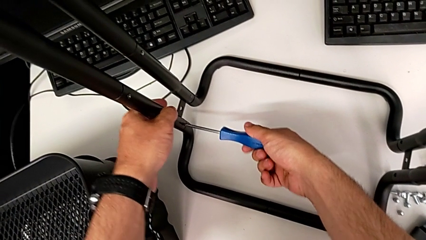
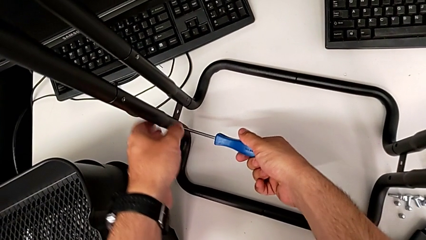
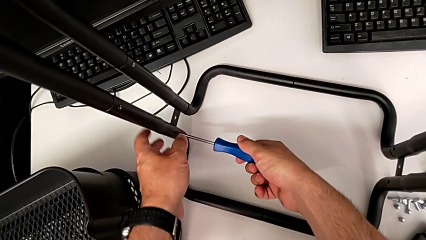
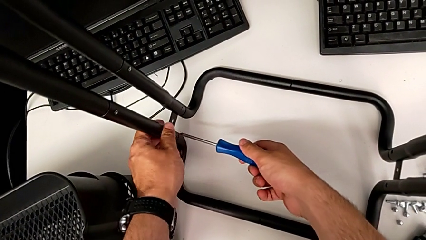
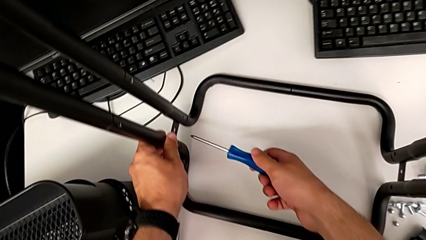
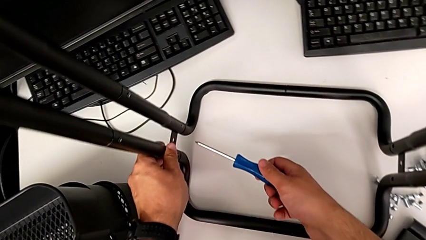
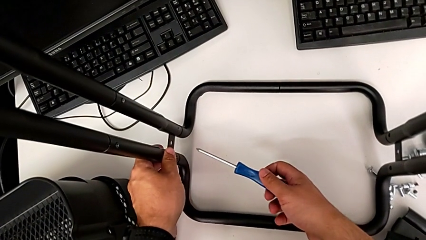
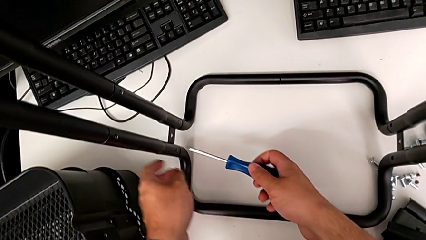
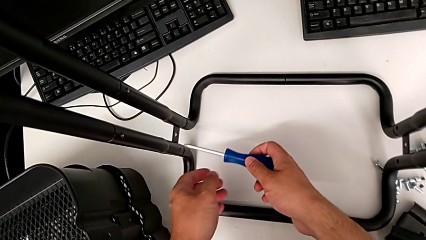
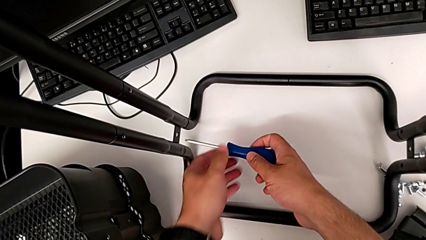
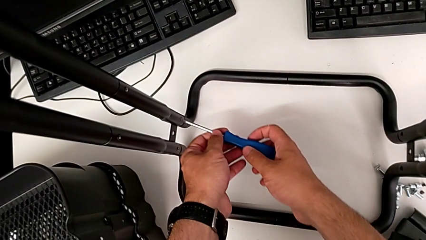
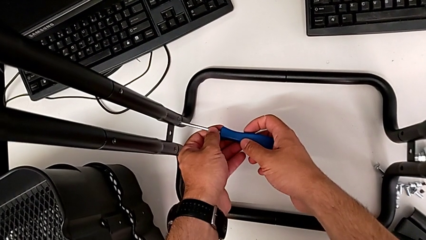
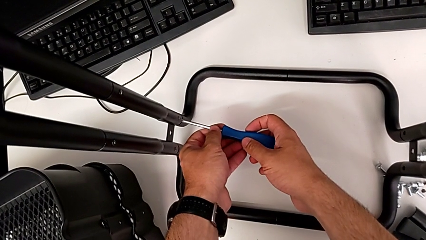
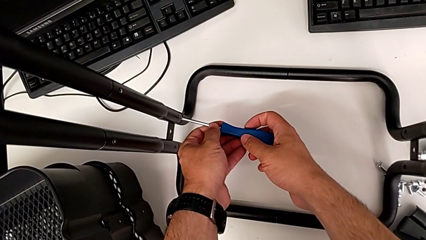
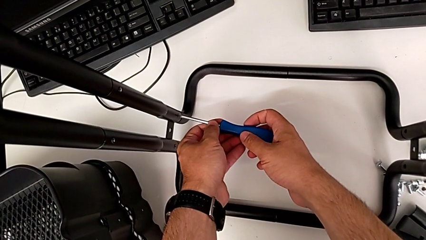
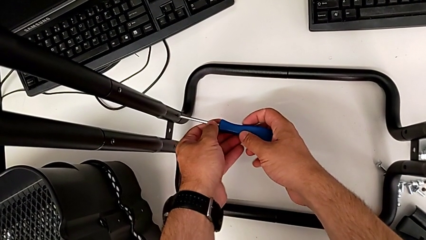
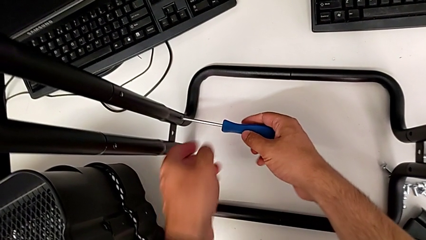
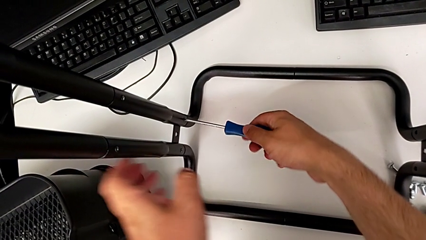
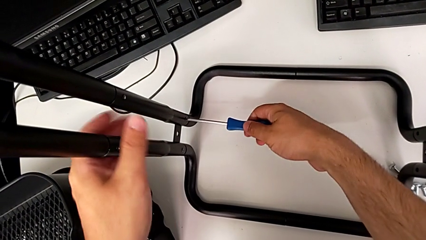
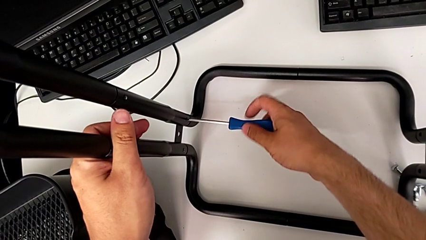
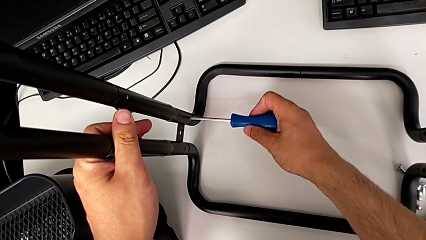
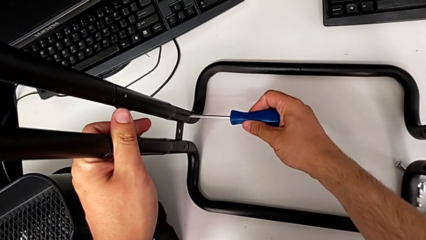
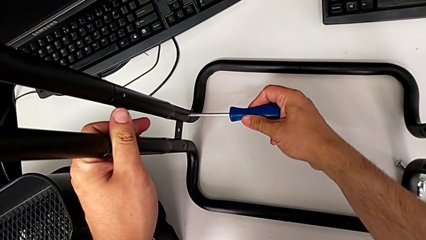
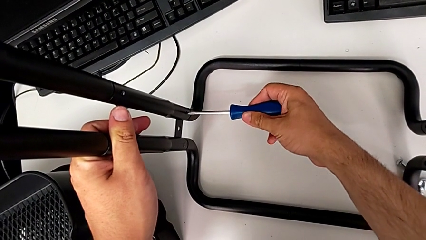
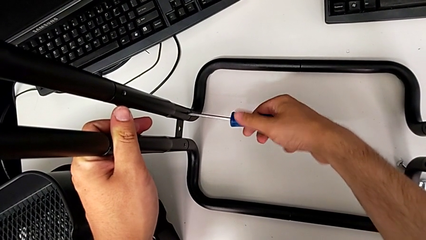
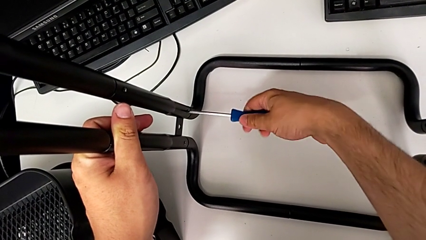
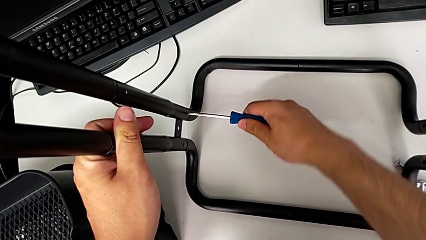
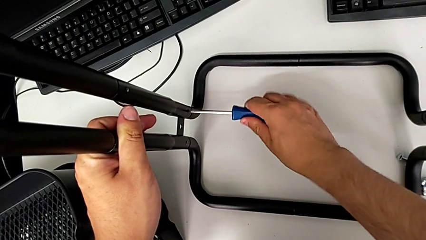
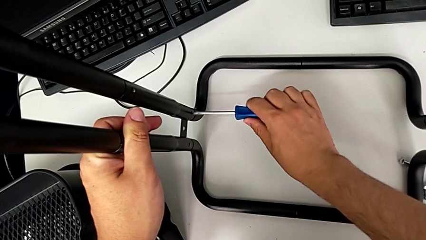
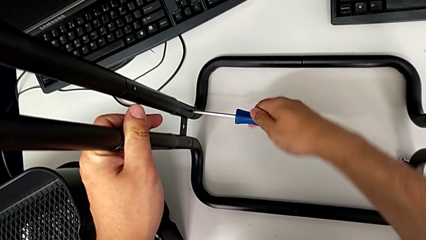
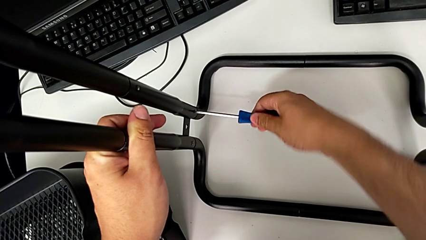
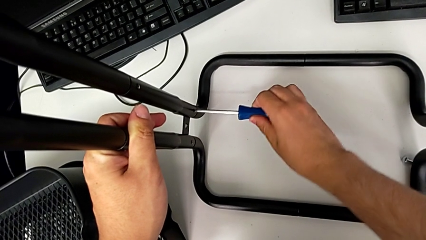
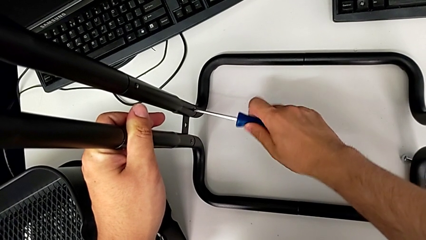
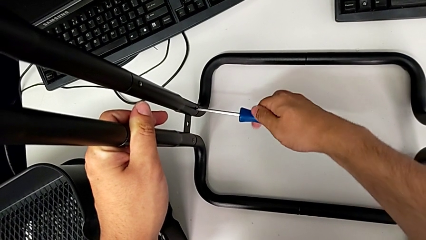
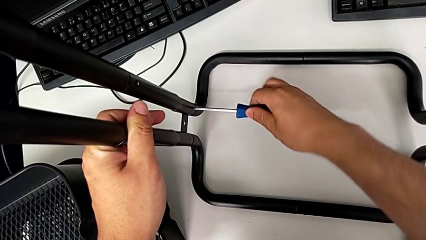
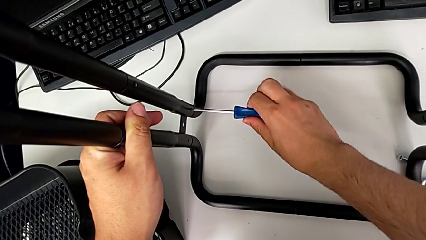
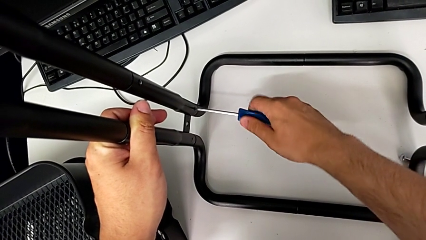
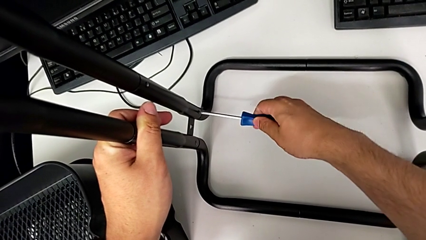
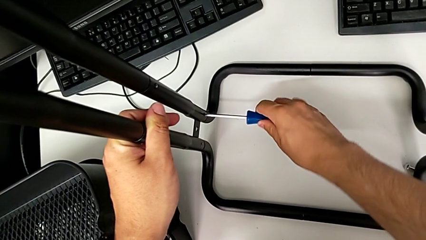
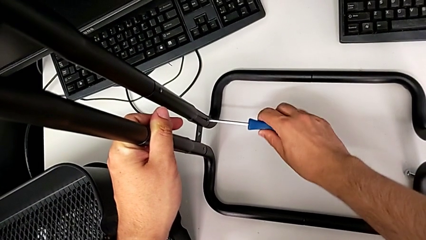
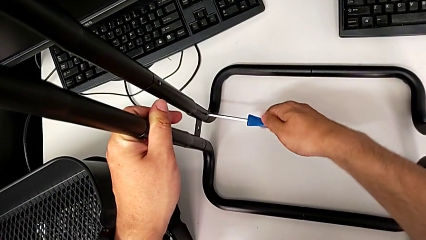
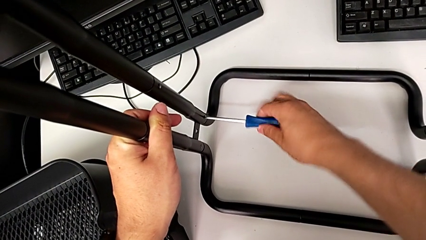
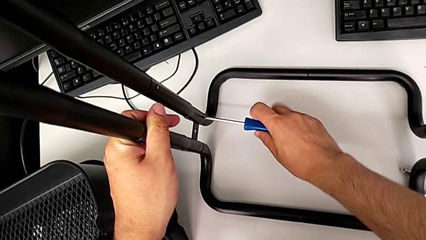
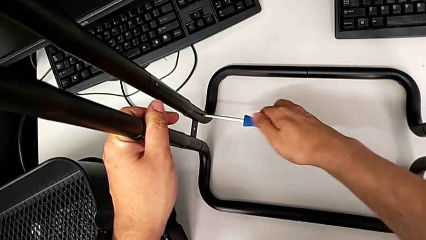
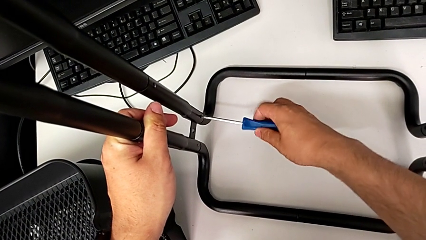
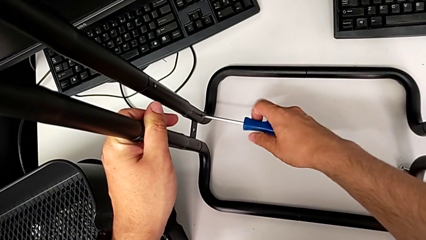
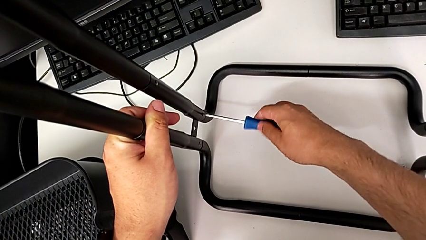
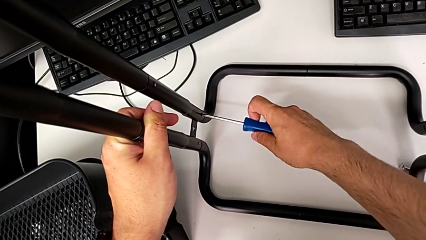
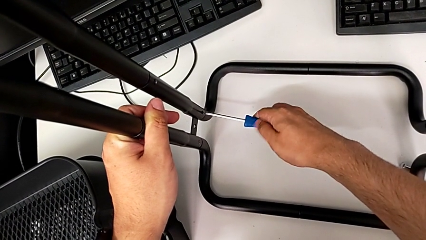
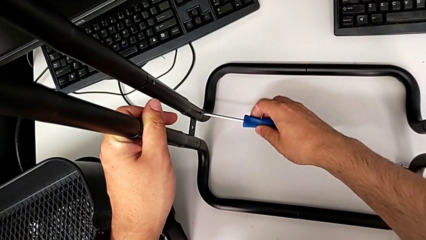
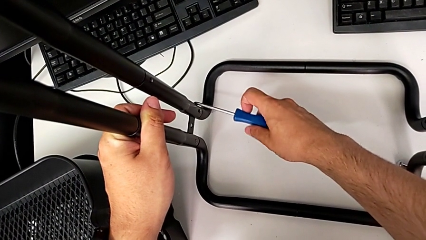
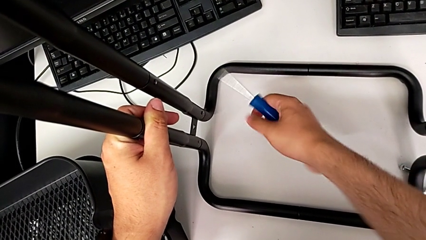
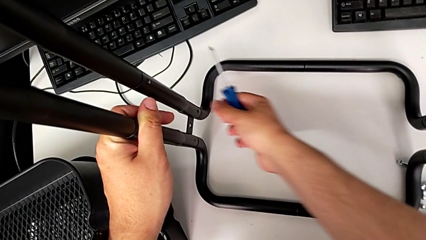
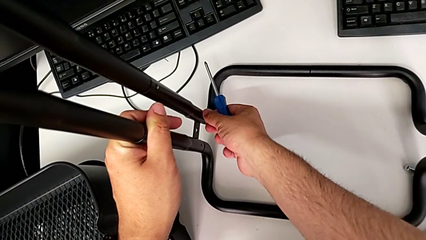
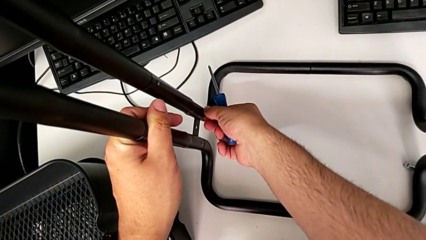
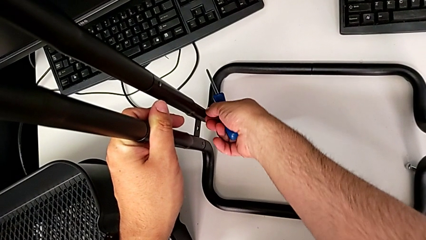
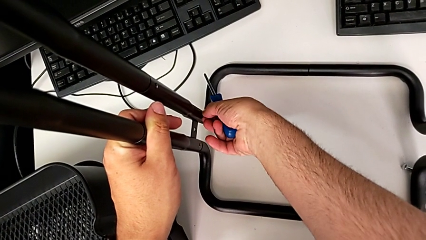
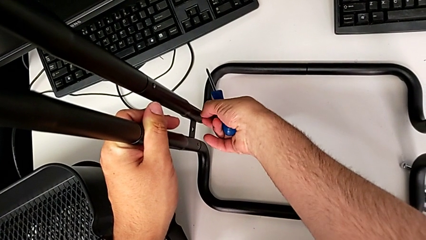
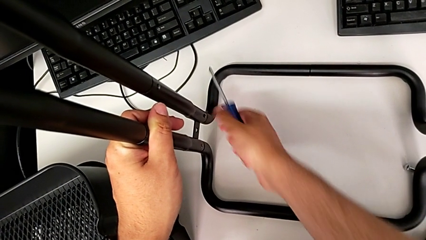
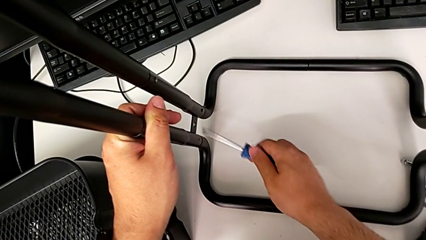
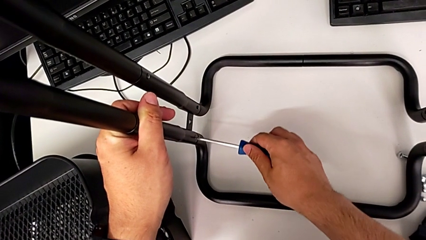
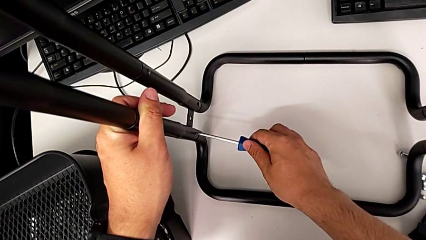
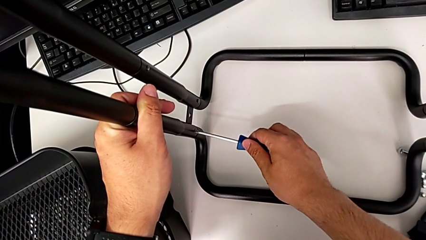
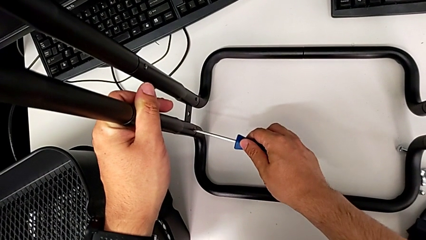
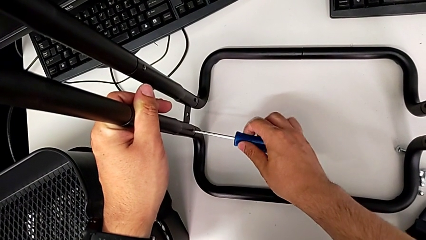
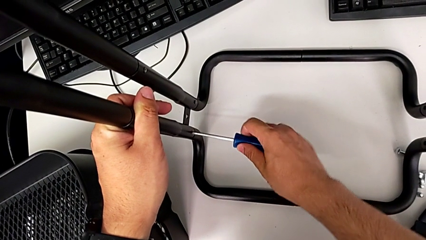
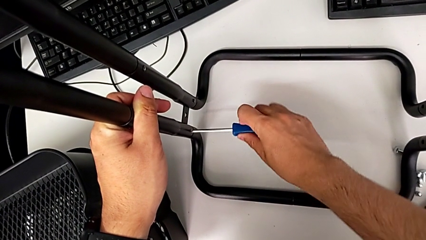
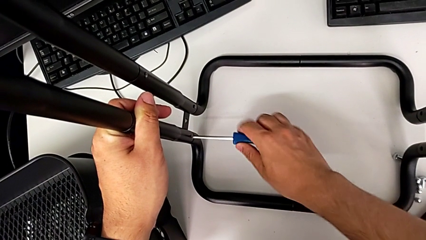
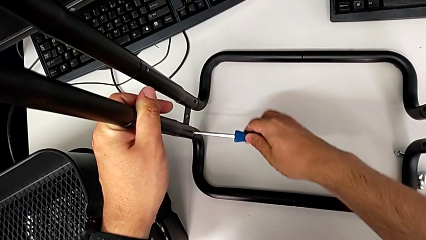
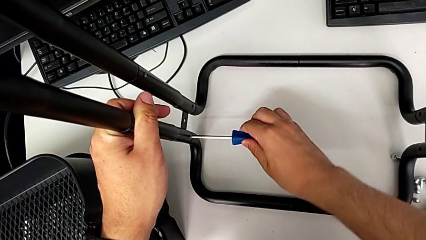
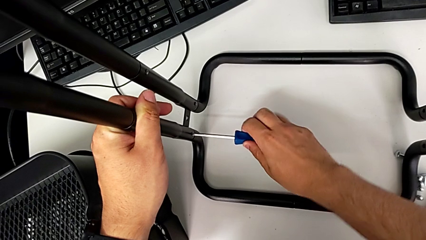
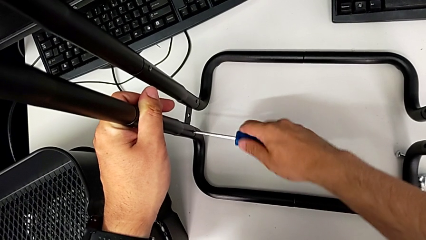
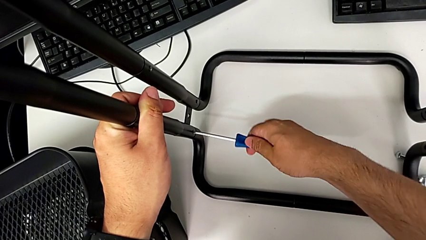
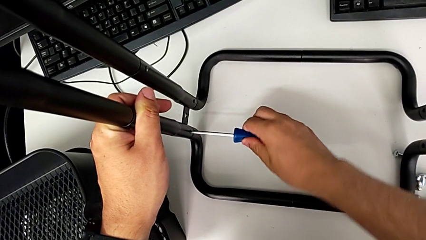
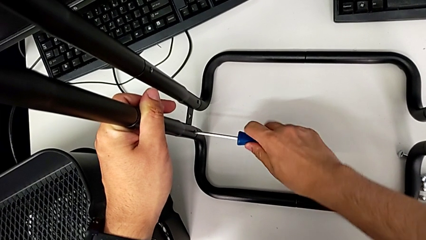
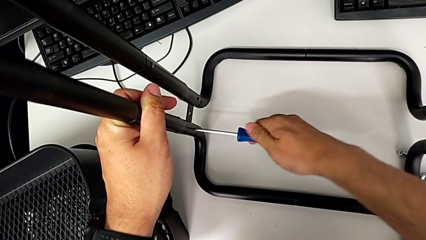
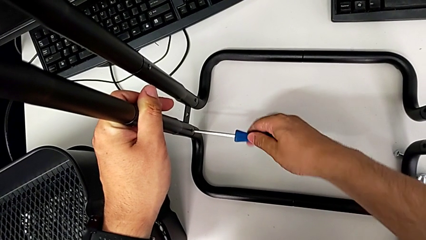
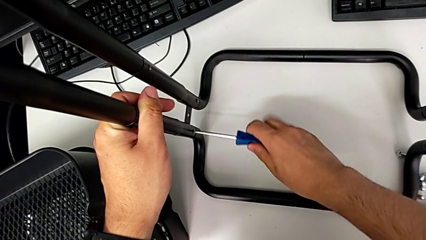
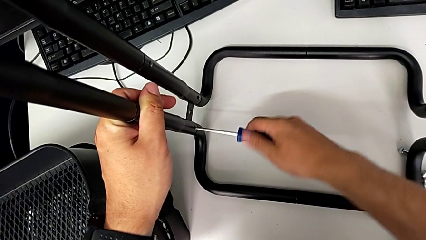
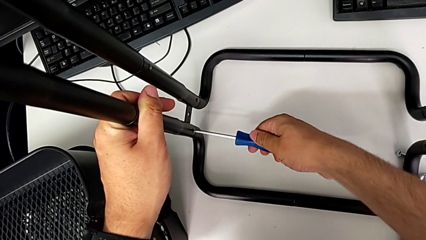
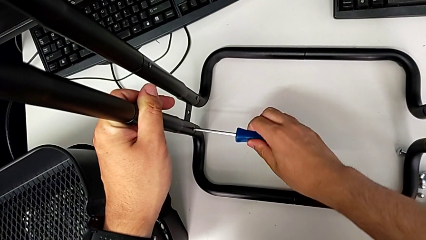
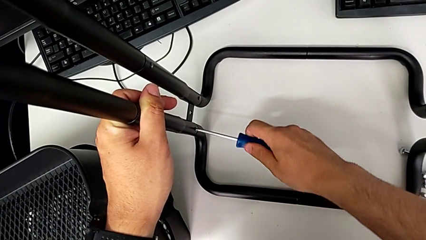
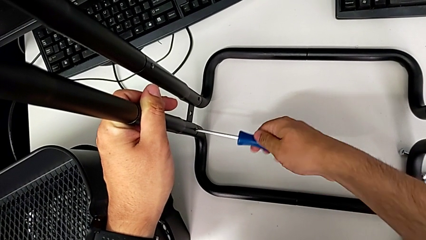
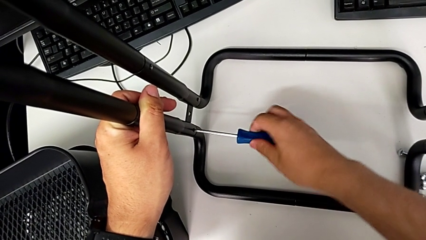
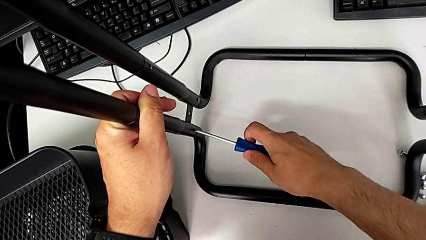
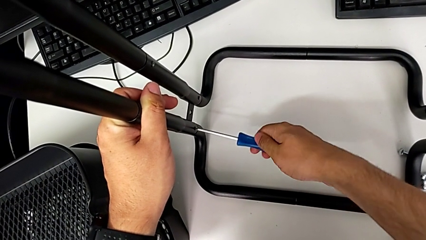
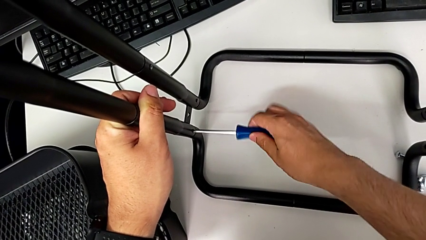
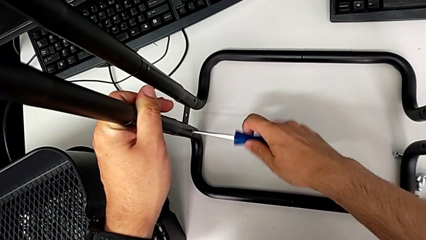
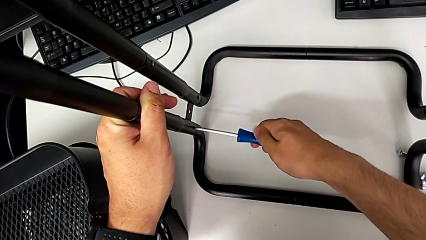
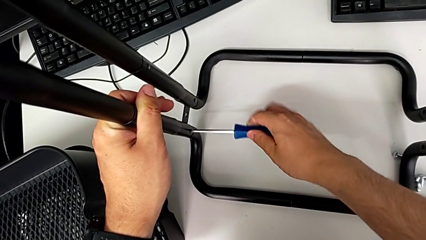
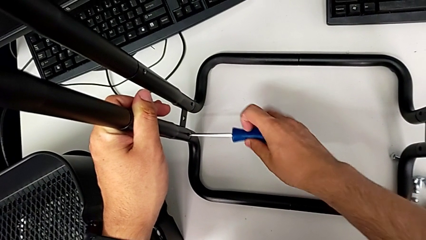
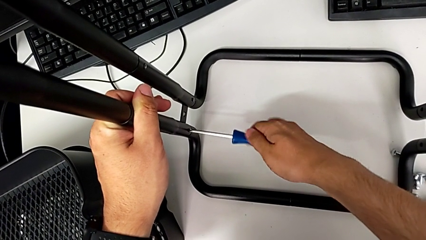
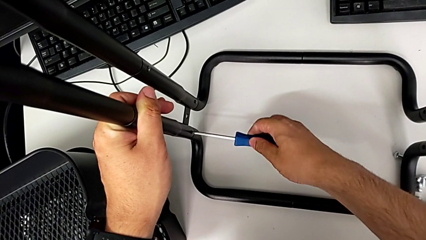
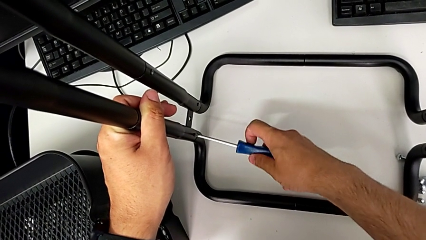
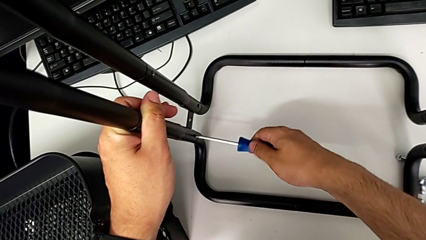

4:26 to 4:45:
The camera wearer is unscrewing the second side bar. They place the second screwdriver, unscrew the second screw, grab it and begin to unscrew the first screw.
